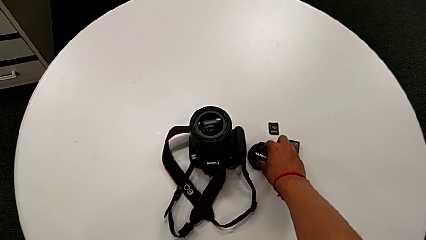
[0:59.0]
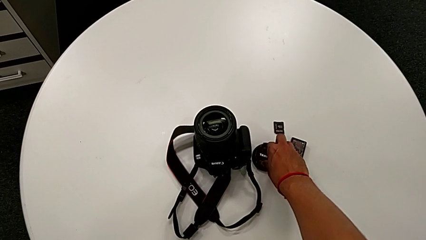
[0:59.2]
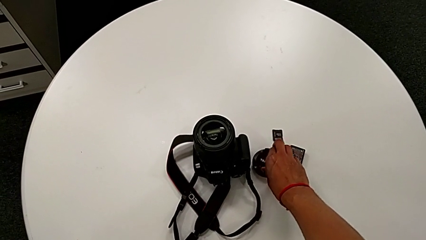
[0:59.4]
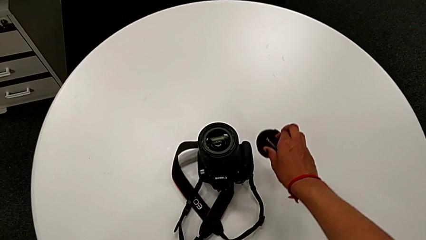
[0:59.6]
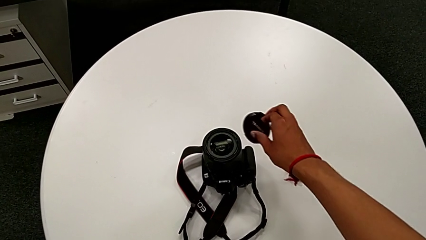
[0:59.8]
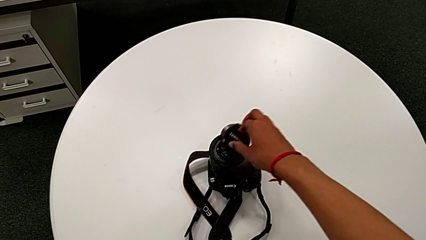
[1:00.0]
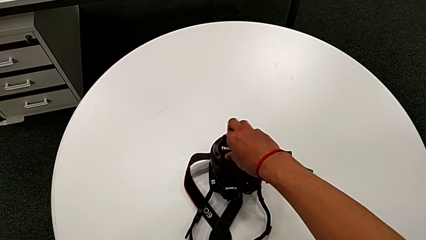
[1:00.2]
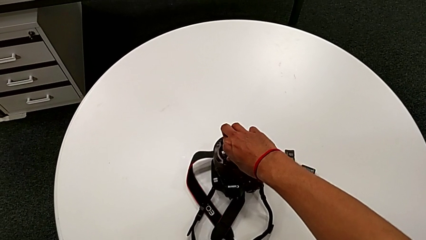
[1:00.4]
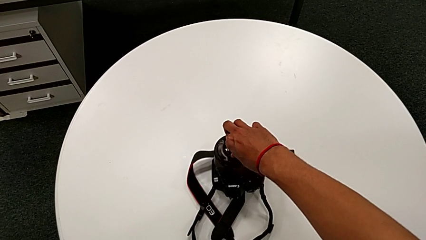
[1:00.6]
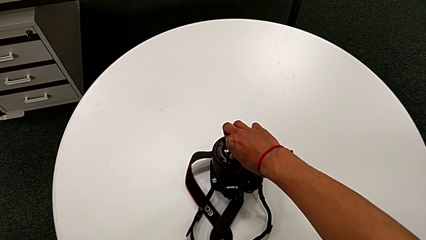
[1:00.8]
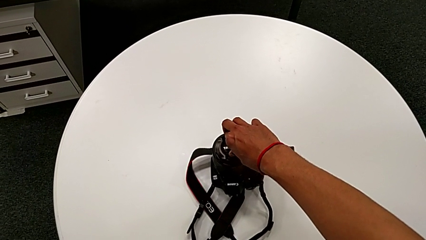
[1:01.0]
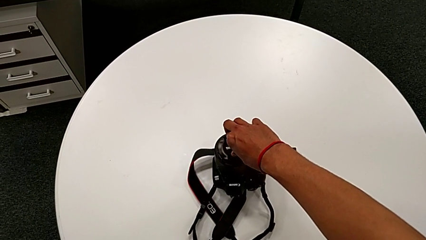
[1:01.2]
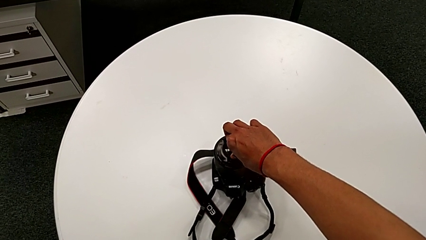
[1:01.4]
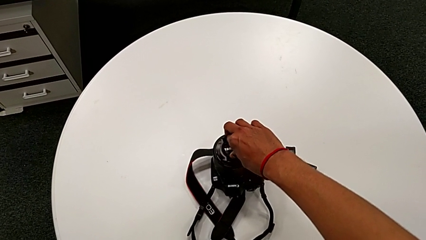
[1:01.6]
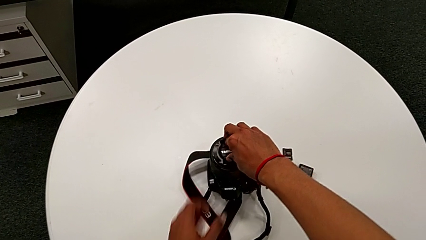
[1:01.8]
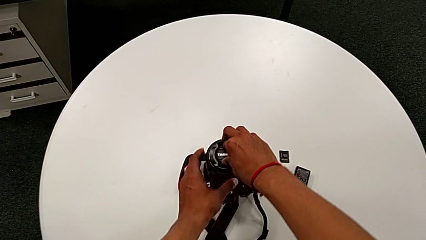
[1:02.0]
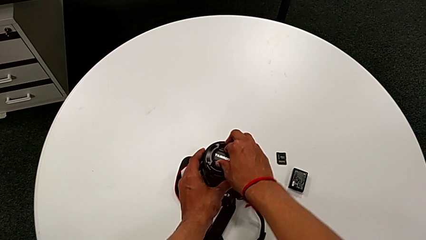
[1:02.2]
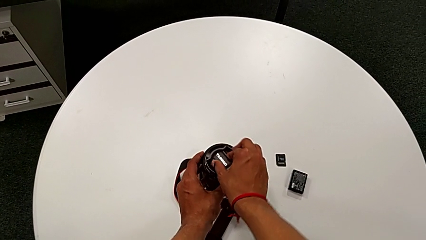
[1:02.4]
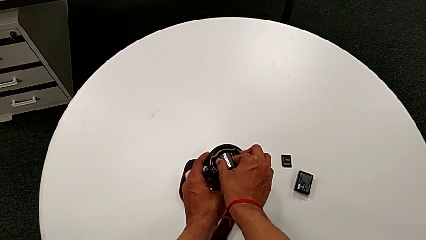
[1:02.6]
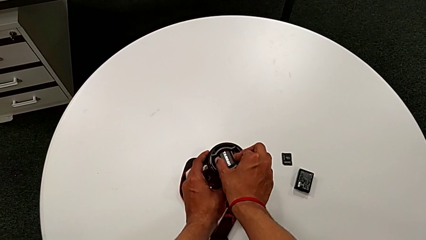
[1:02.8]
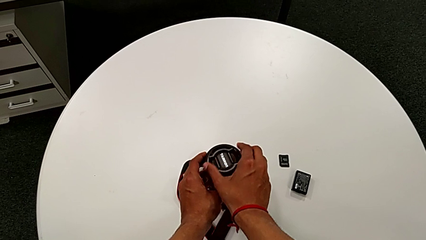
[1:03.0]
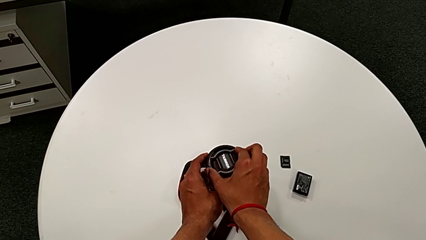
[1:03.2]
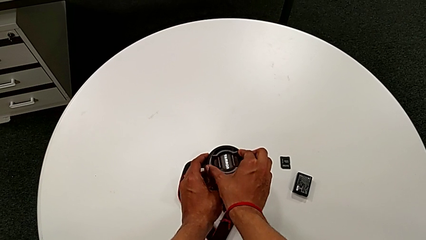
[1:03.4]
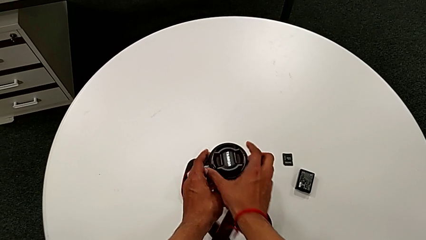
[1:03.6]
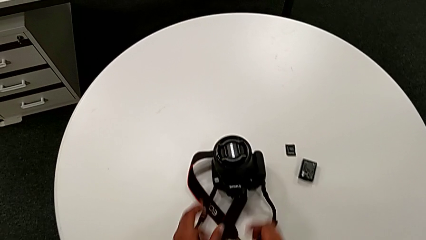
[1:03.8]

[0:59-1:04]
The camera wearer inserts the lens cover on the DSLR. They lift the lens, insert it and turn it.

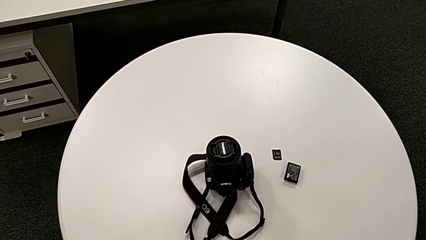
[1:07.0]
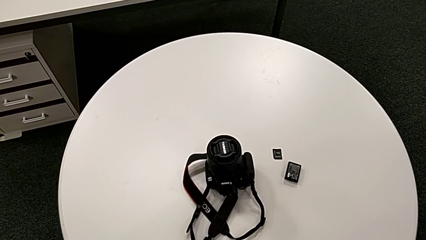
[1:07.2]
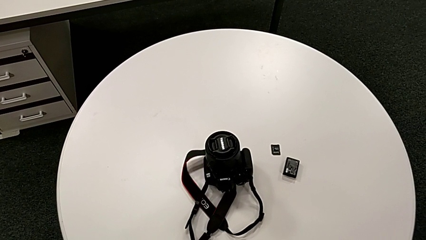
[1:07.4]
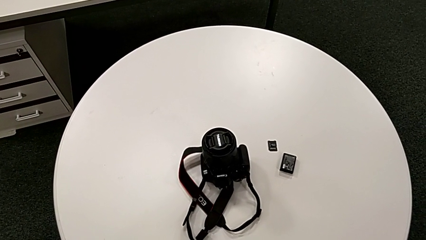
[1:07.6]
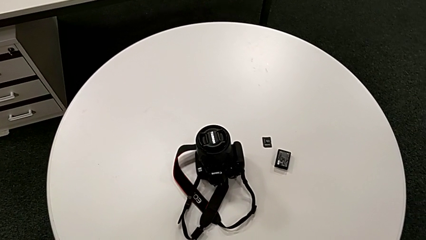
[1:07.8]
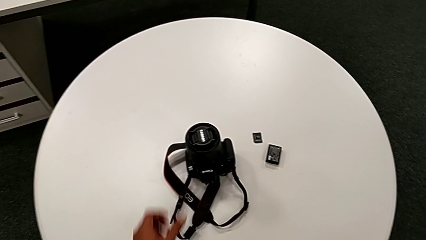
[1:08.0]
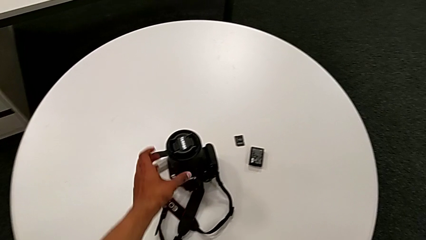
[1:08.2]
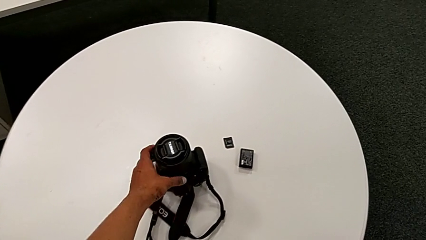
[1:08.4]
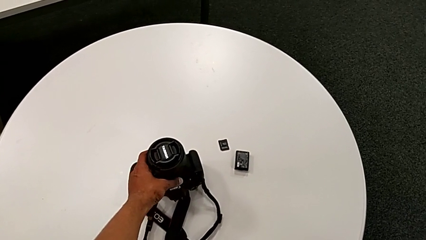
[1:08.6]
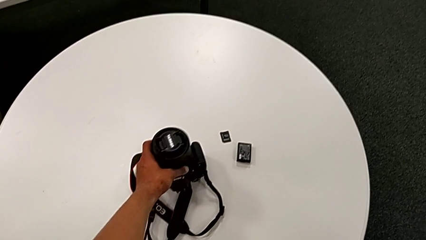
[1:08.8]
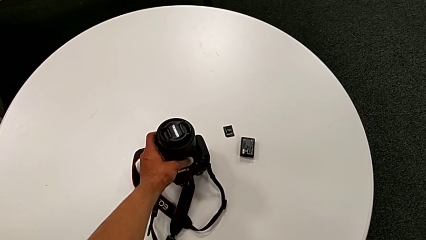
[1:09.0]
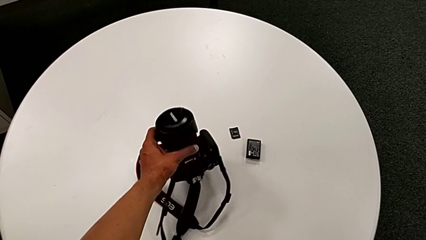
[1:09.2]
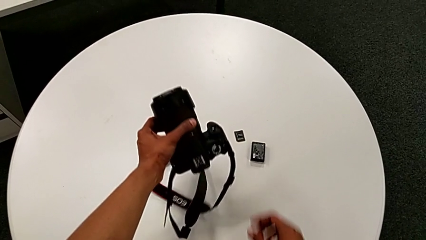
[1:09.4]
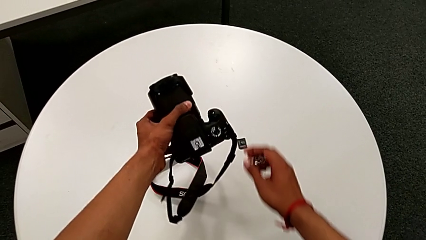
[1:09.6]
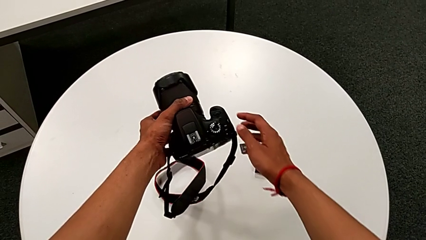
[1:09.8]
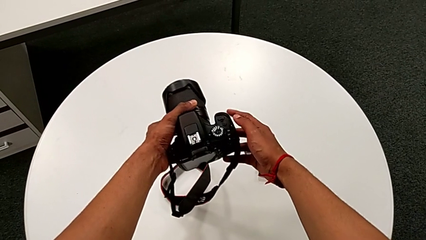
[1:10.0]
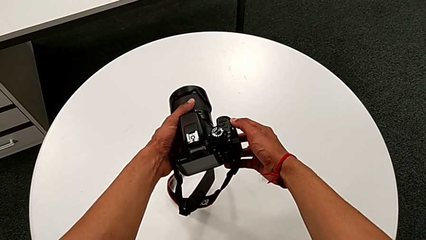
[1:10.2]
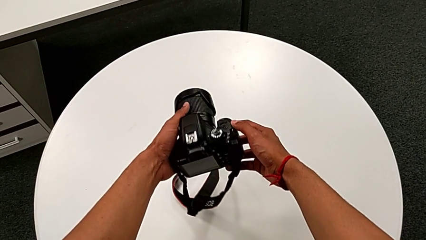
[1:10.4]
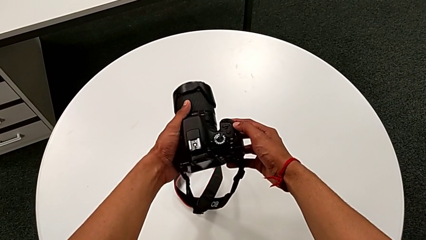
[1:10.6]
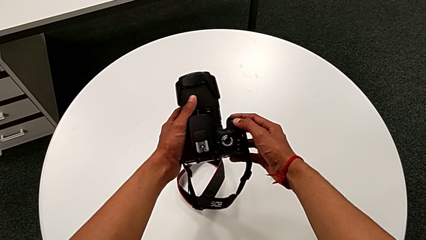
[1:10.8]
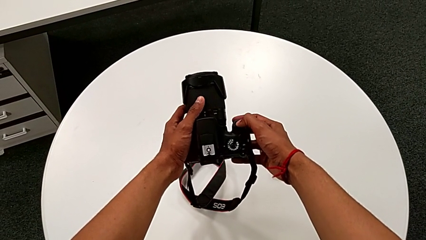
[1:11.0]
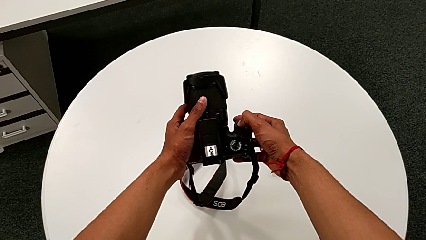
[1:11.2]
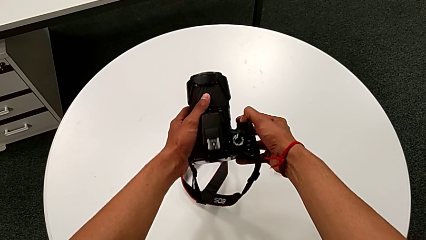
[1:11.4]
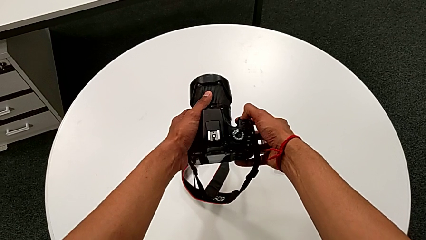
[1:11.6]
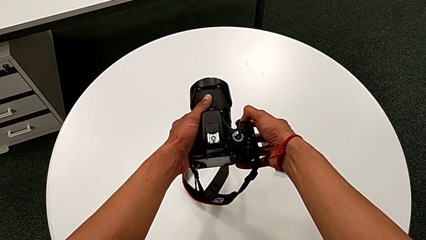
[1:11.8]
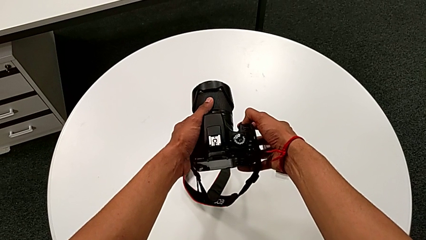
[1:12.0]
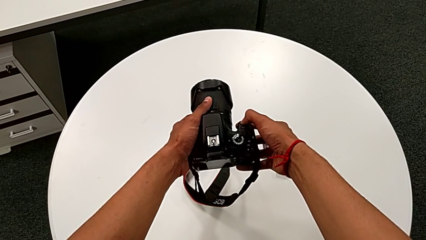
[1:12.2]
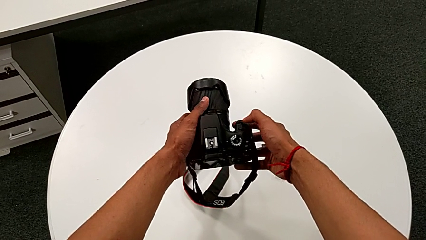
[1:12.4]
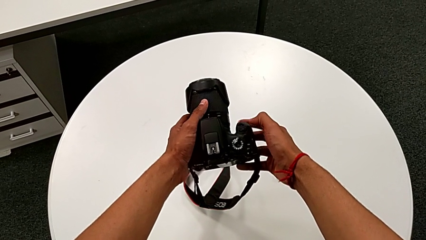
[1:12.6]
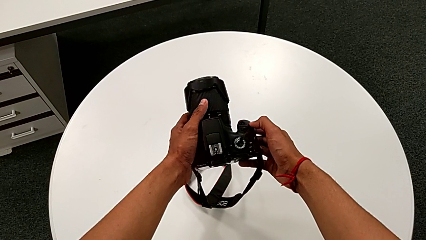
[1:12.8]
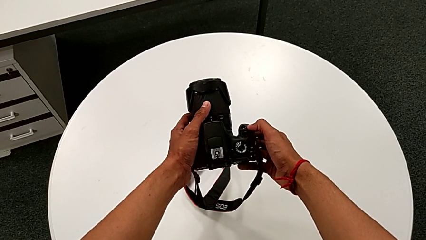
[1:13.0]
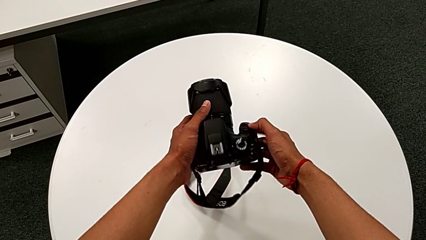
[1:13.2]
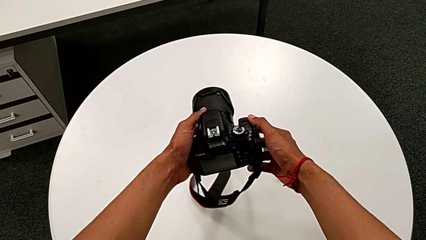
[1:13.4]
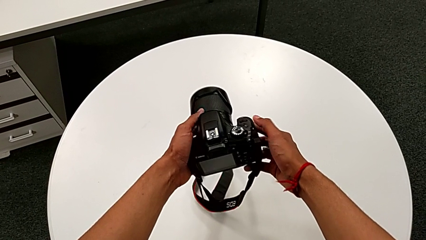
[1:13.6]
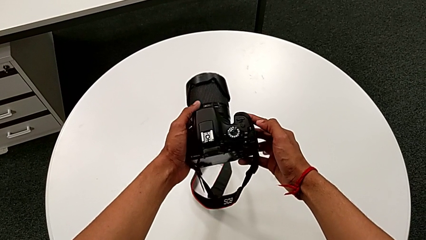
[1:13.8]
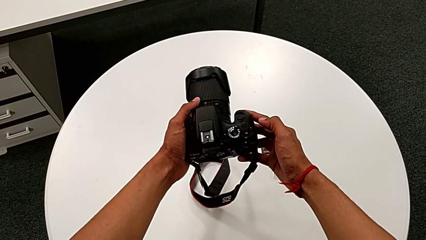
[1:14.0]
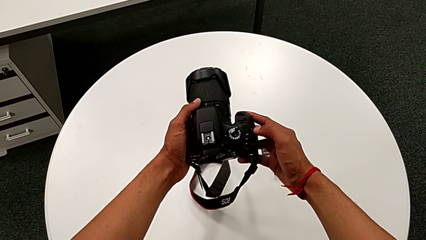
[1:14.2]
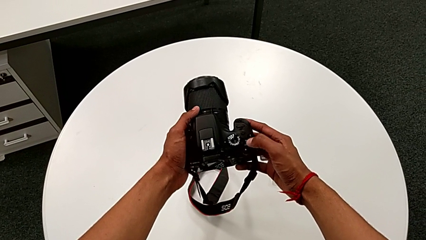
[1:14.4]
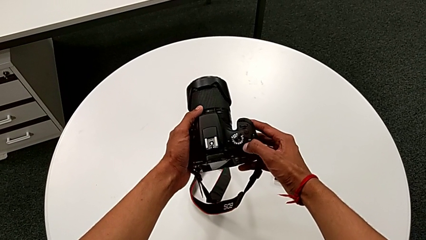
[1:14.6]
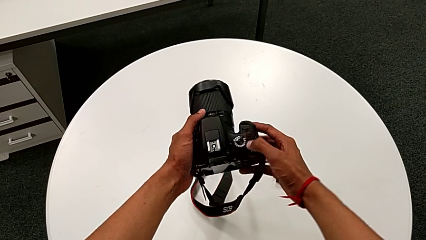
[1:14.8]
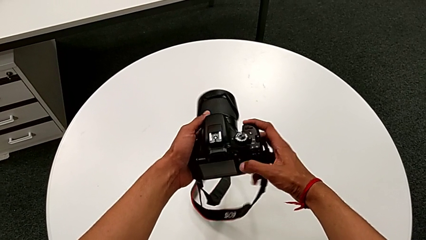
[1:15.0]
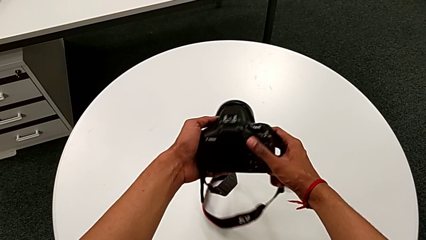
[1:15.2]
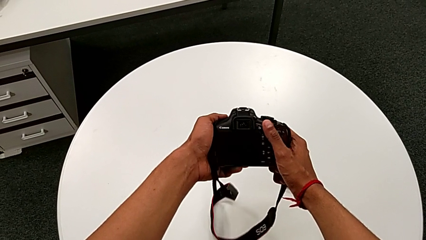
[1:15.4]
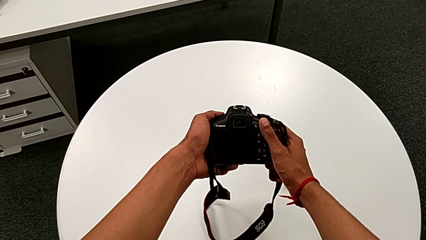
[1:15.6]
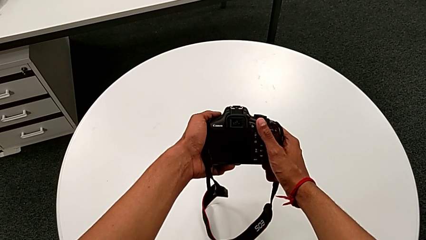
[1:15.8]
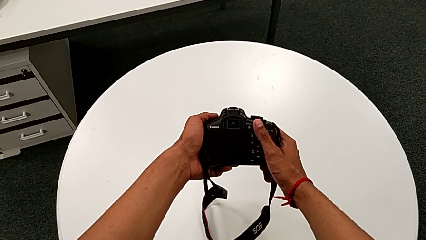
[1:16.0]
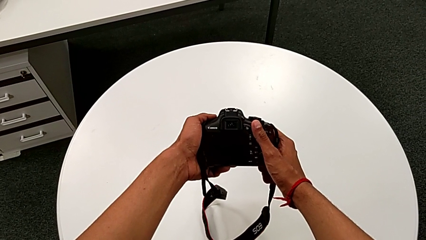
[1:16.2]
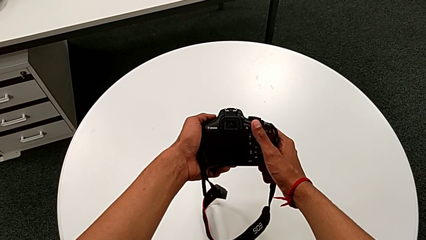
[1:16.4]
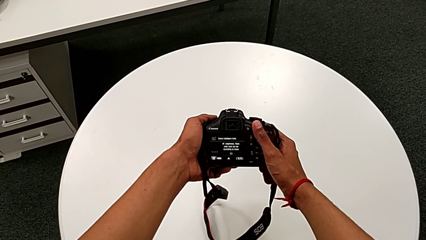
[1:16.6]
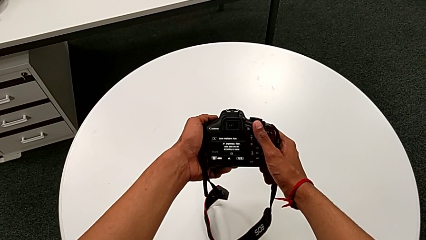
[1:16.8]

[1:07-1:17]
The camera wearer turns on the DSLR. They grab the DSLR, lift it, inspect it and press the power button.
